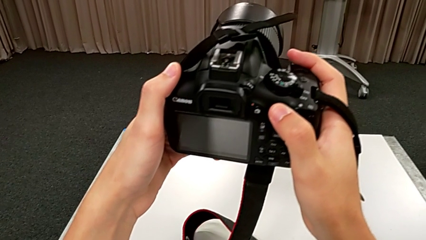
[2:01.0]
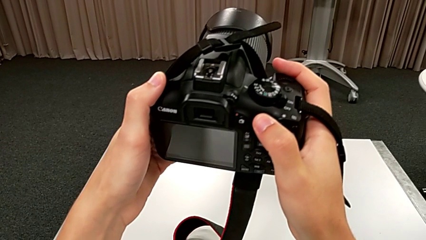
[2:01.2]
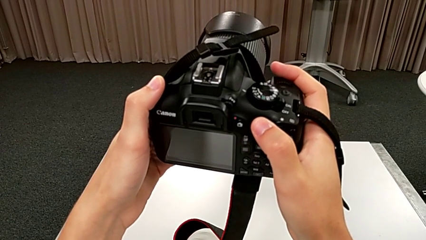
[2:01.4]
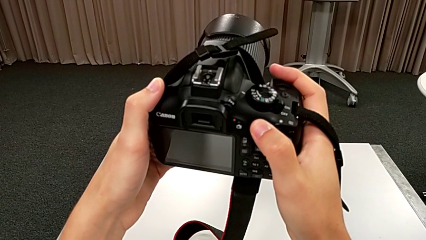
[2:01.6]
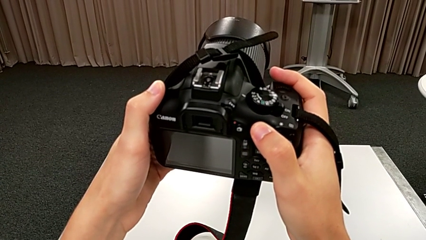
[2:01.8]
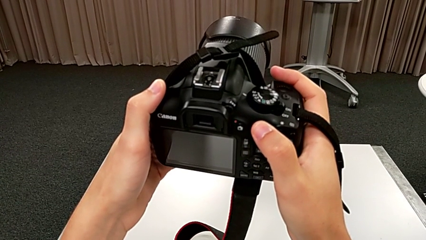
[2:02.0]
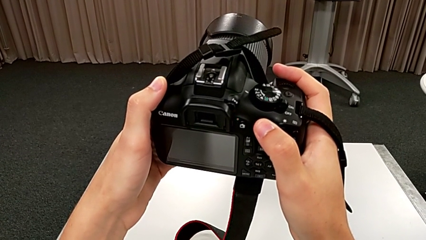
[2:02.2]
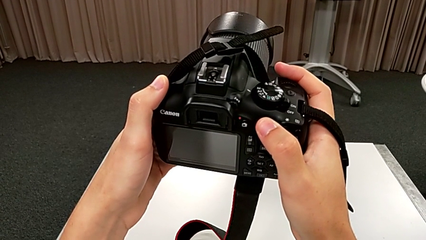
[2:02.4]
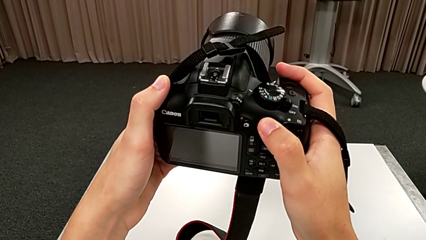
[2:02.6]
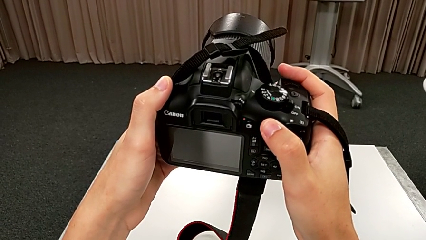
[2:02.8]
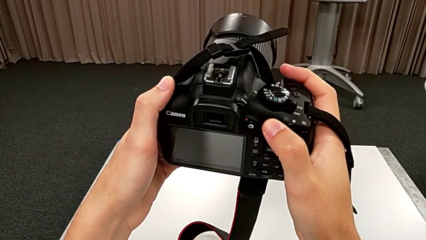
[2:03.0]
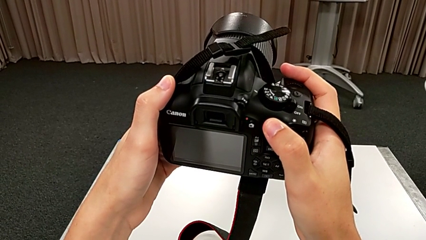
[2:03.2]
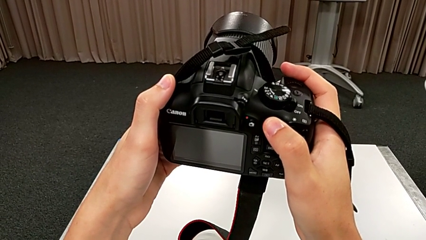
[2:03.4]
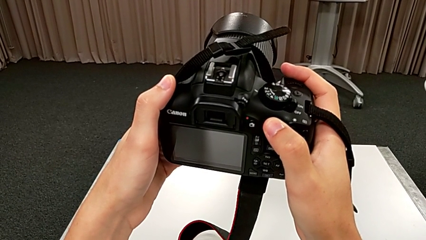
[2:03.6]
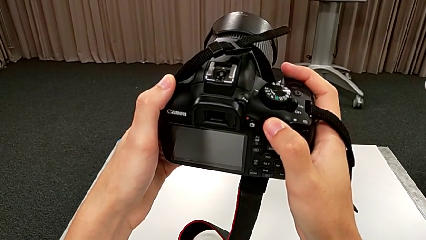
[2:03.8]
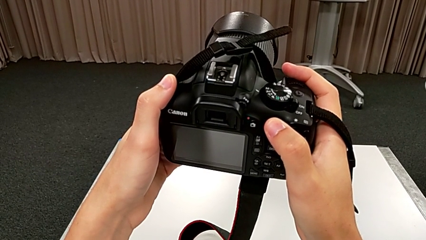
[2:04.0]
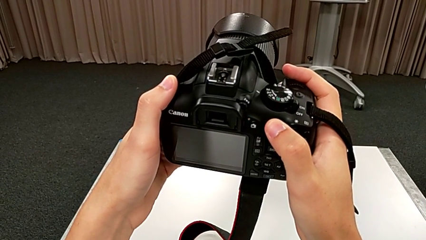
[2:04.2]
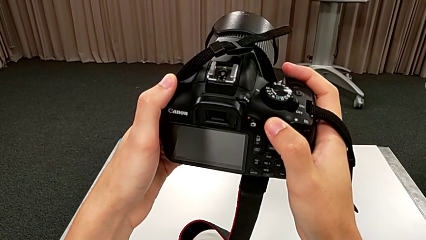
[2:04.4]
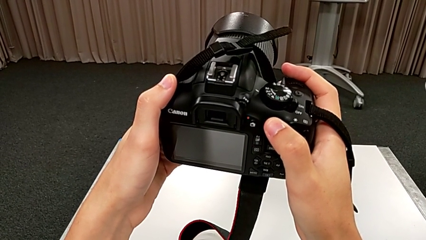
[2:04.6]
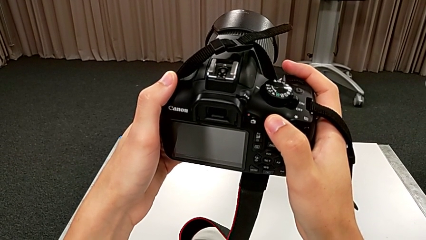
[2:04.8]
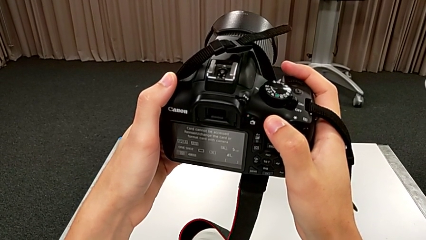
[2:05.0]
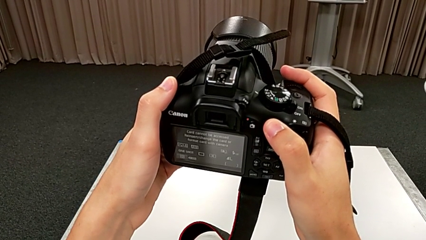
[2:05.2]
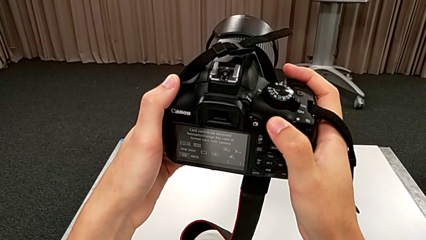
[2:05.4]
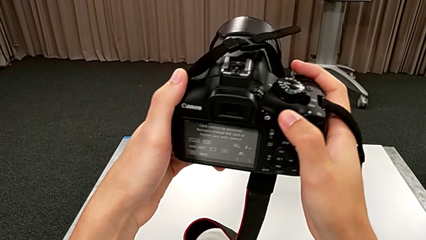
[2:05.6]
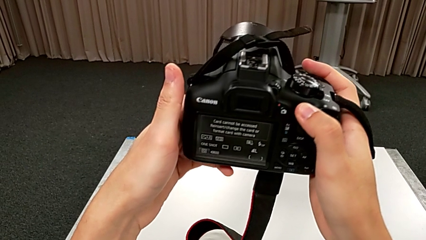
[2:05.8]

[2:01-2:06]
The camera wearer is turning on the camera. They keep holding the DSLR.

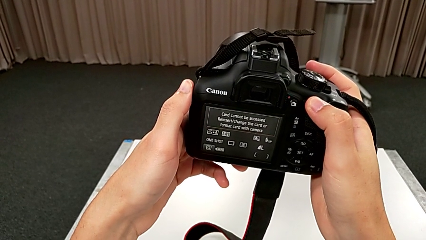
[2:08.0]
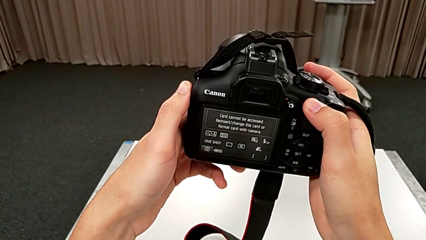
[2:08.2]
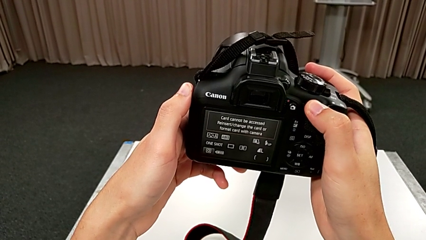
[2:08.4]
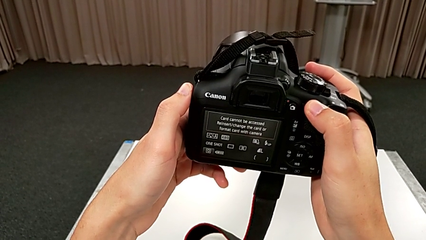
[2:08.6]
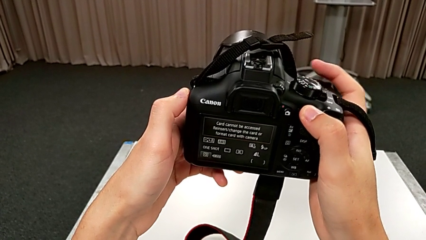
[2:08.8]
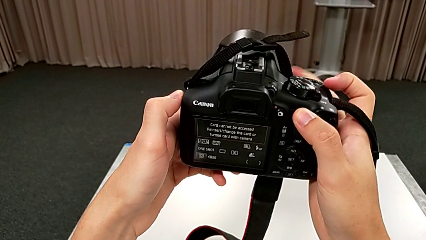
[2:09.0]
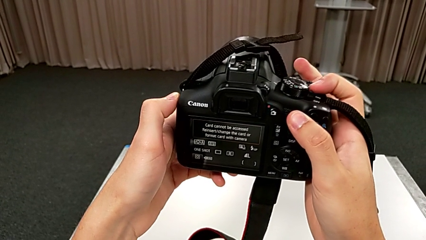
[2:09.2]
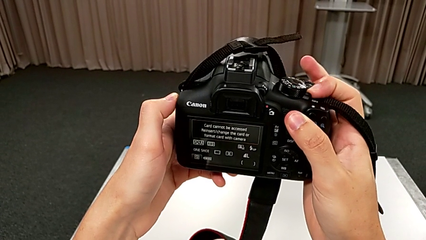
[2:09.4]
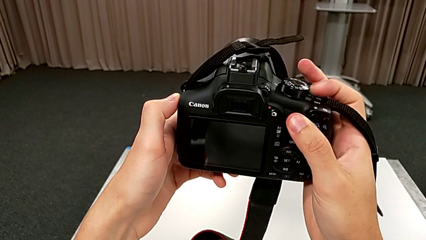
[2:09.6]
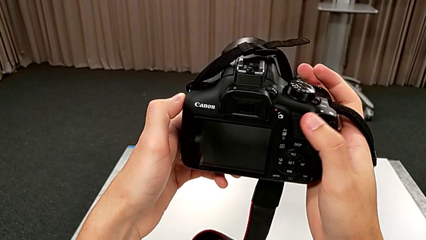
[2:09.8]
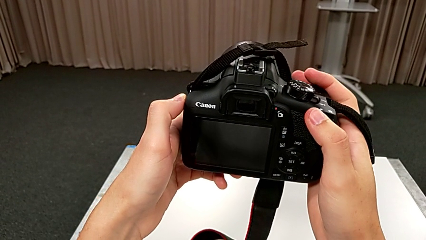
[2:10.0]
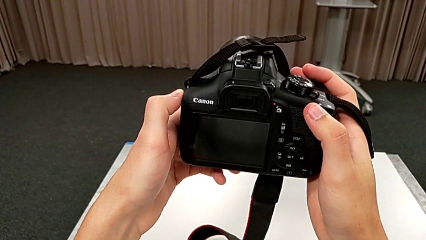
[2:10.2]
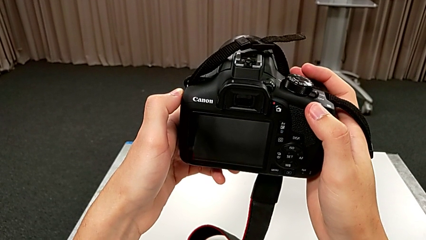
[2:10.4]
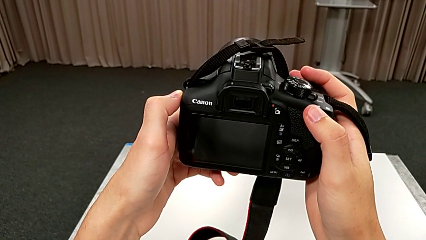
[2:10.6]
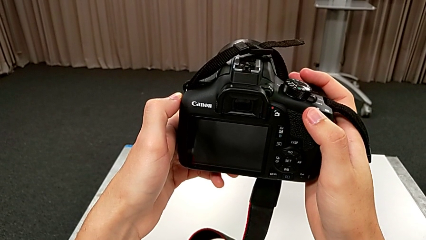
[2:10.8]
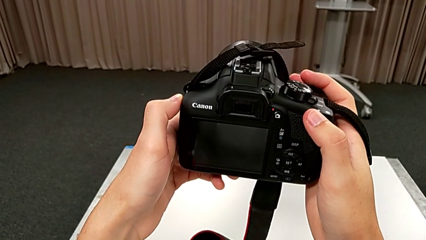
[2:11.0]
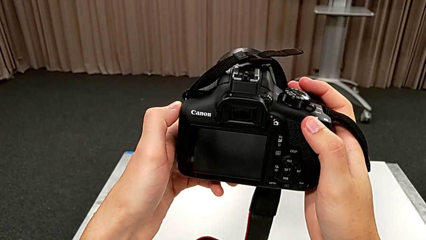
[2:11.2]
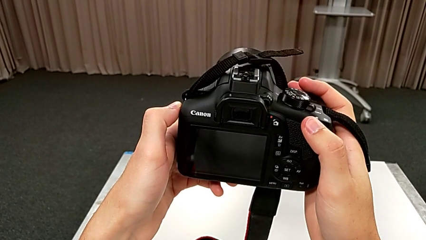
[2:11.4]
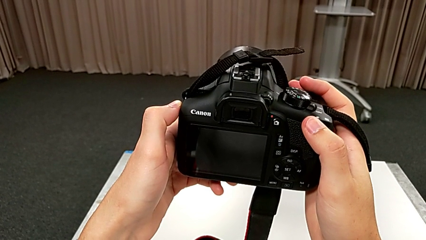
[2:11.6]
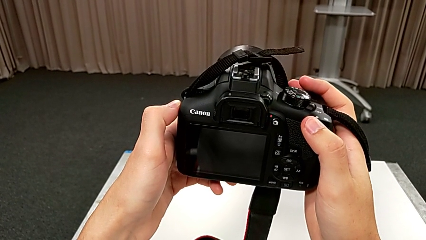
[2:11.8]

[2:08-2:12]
The camera wearer turns off the DSLR camera. They slide the power button.

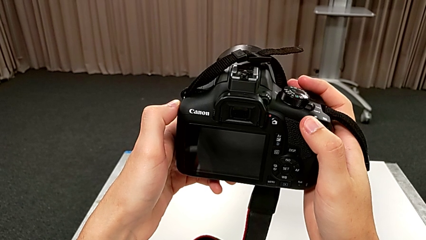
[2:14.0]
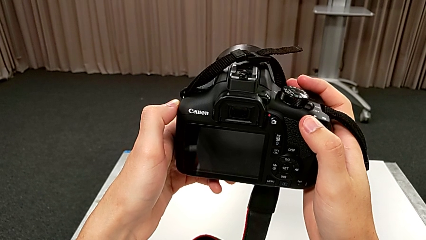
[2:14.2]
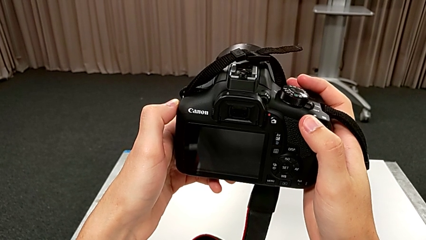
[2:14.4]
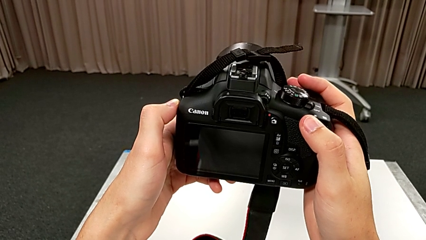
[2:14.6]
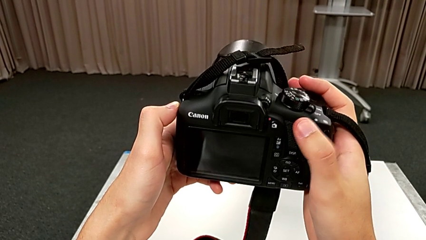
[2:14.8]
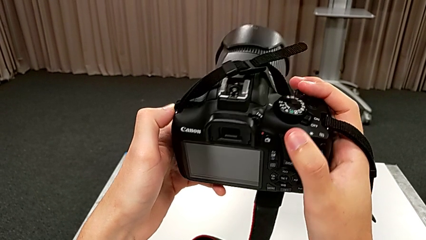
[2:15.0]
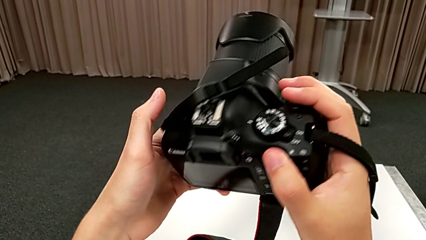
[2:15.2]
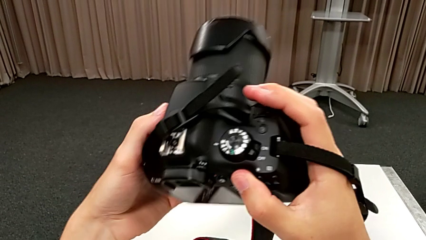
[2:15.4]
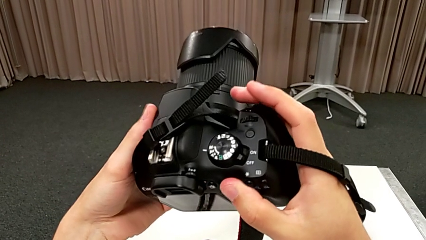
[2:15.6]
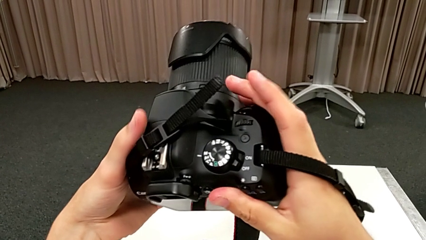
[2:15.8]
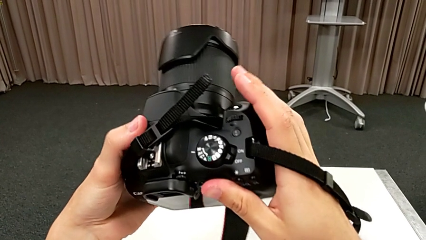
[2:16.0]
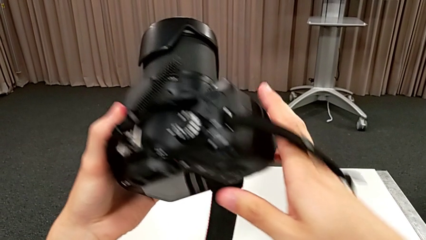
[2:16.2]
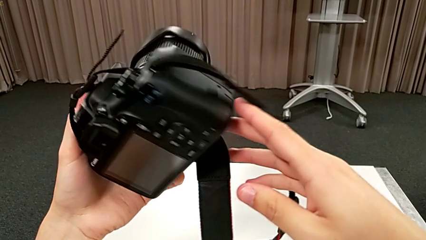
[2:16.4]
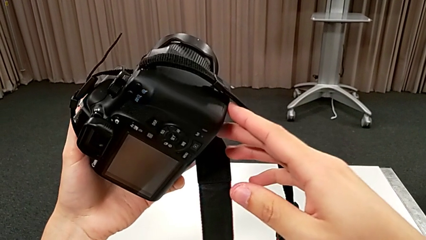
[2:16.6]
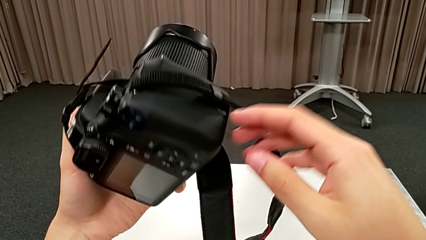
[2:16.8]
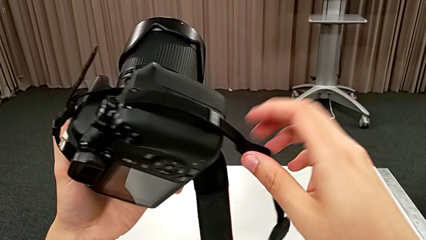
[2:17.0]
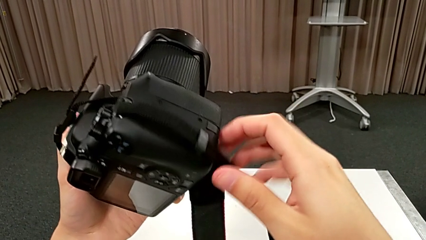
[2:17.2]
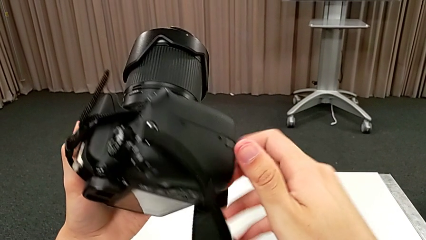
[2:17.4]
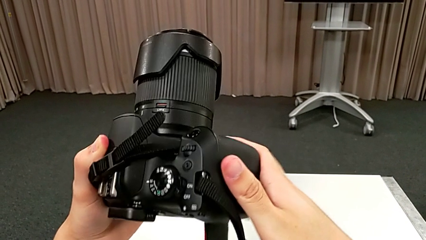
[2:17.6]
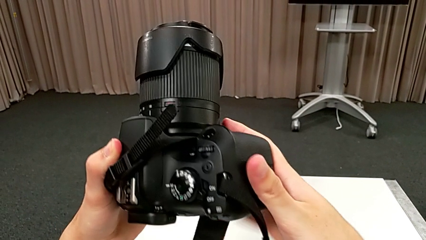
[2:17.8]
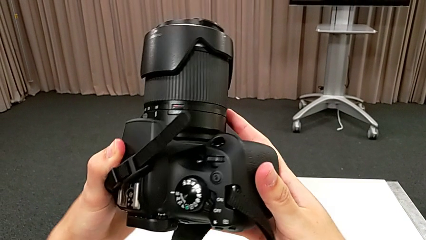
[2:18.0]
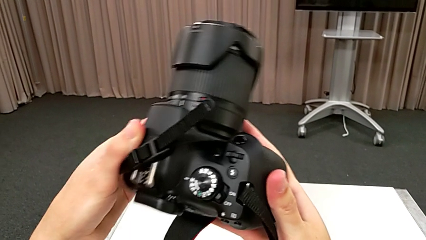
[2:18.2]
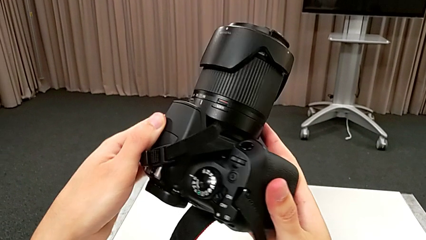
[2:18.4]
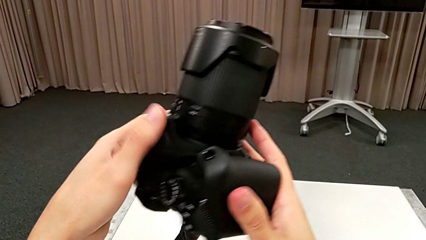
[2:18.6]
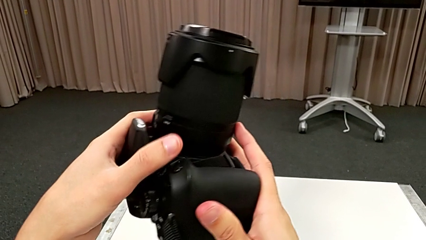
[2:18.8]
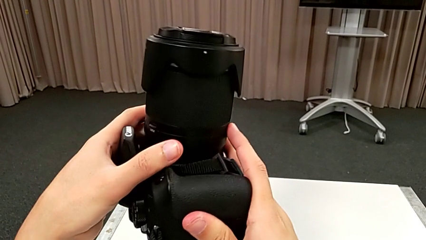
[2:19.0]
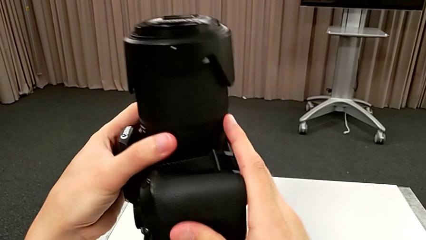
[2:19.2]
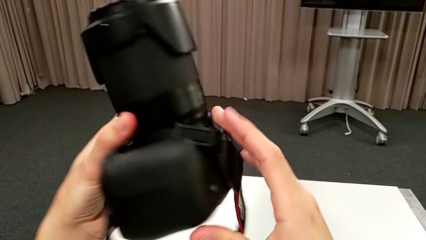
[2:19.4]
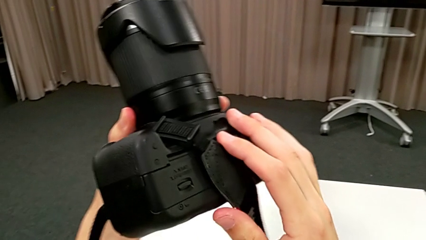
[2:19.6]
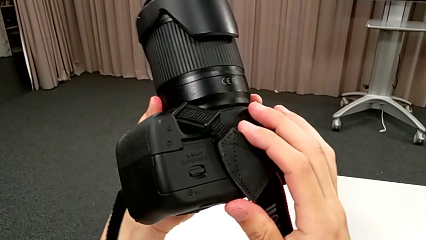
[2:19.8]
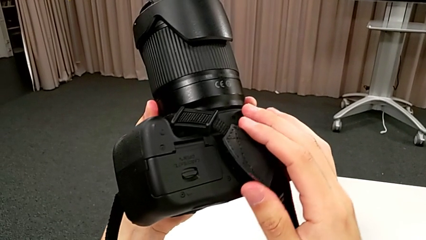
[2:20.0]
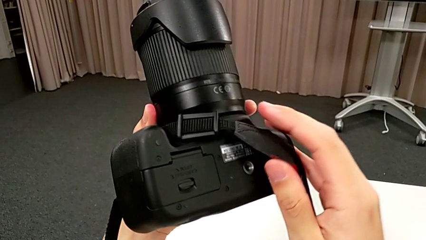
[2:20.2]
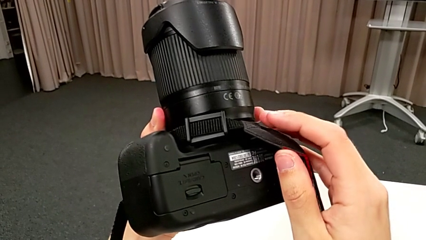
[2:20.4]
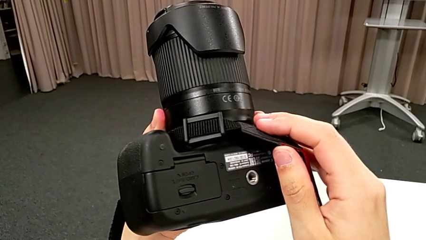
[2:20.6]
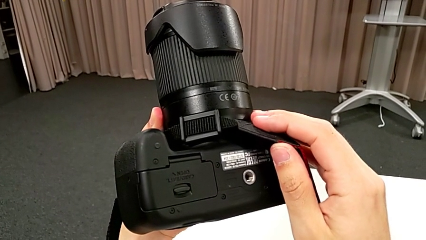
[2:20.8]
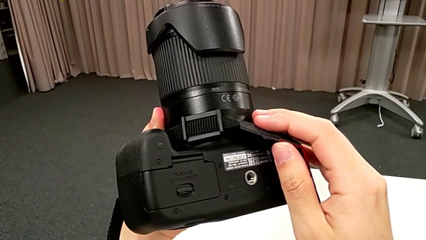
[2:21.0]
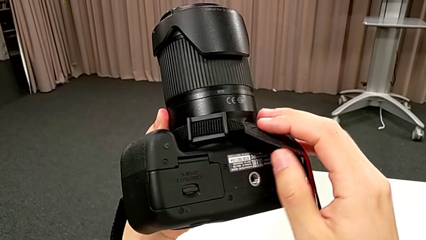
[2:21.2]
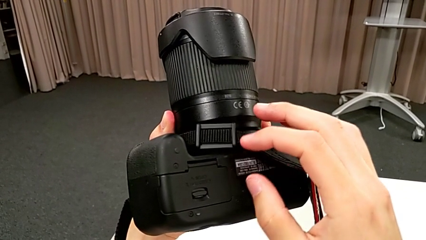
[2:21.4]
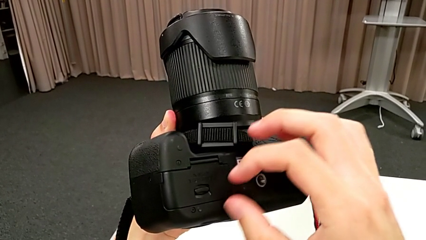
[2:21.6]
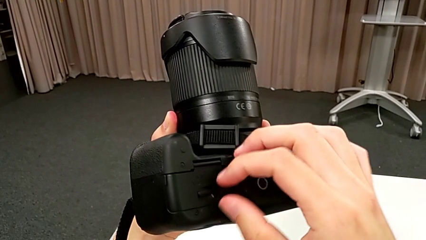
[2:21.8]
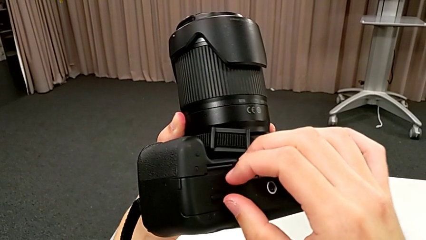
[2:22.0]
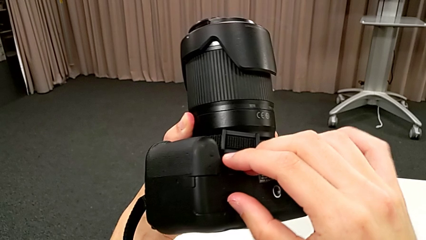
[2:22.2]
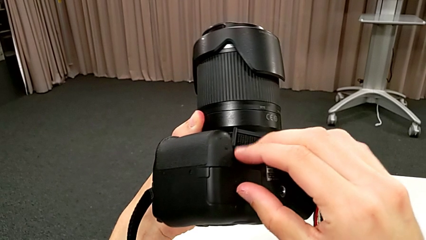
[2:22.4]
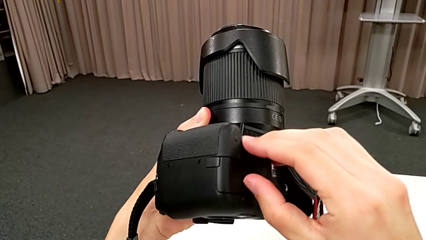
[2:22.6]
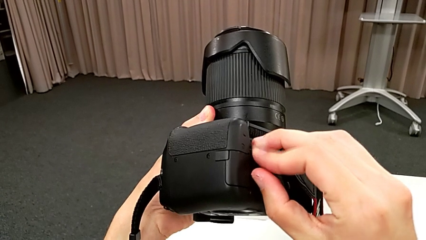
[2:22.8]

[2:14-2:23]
The camera wearer is changing the battery. They rotate the DSLR.
